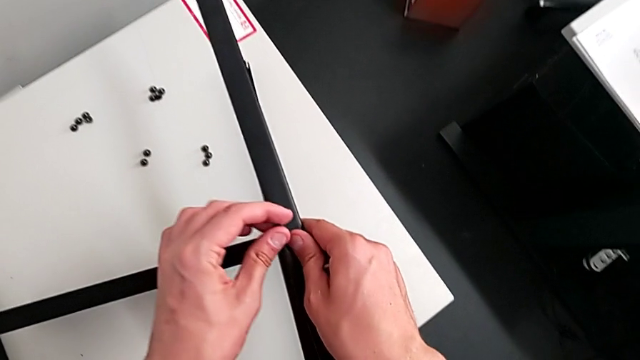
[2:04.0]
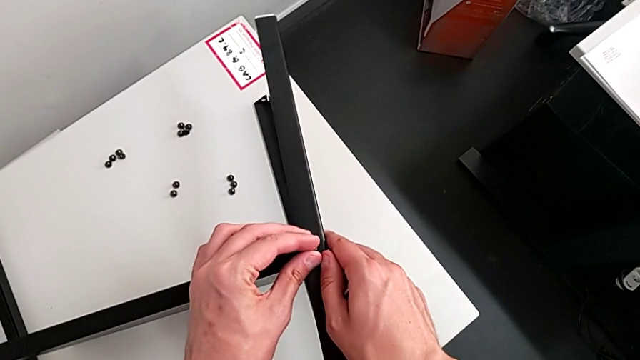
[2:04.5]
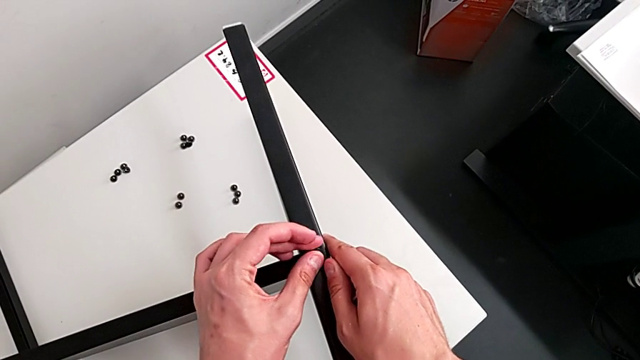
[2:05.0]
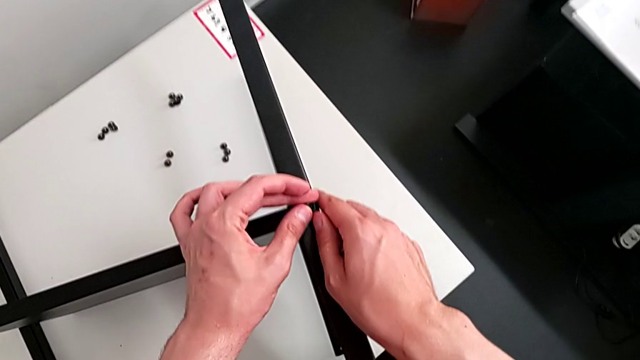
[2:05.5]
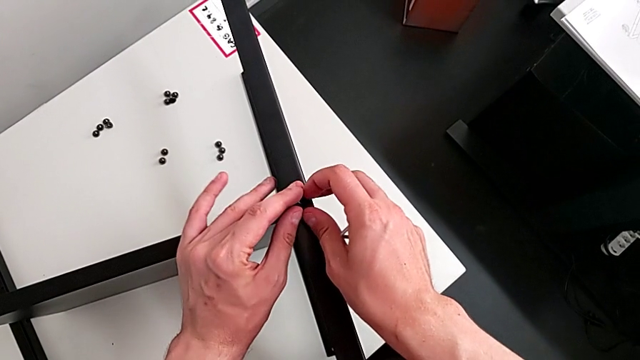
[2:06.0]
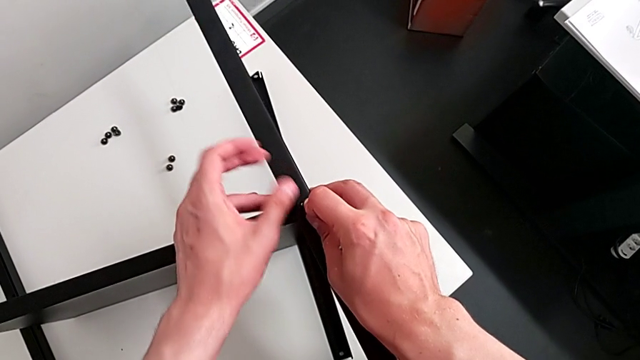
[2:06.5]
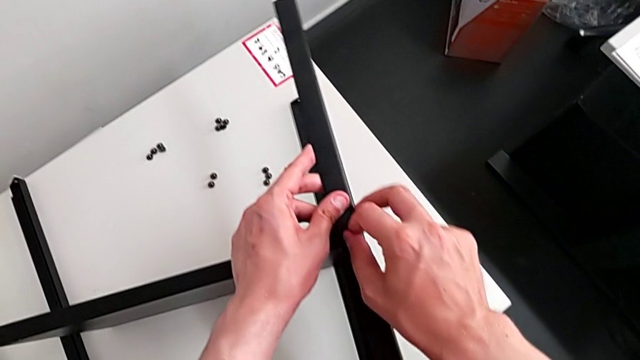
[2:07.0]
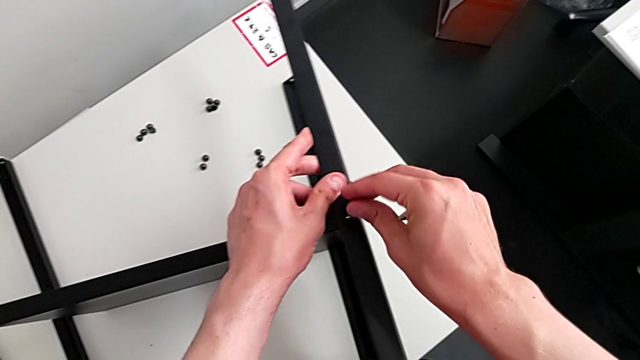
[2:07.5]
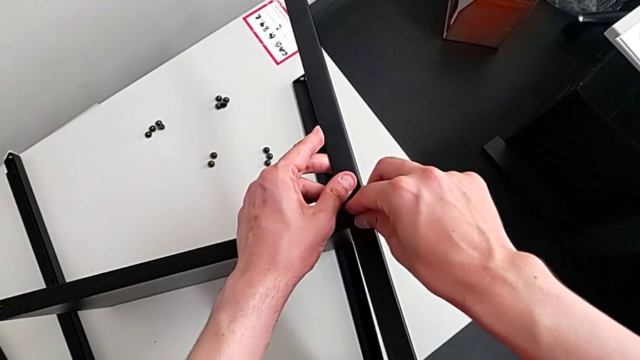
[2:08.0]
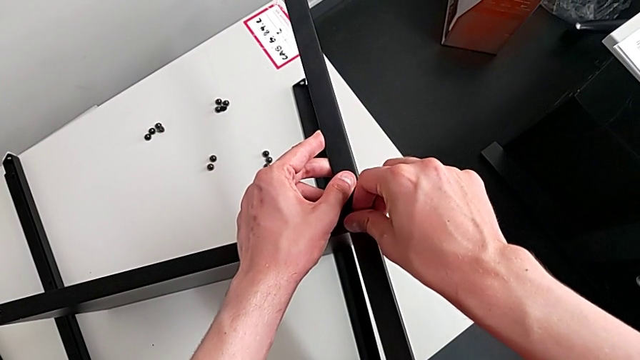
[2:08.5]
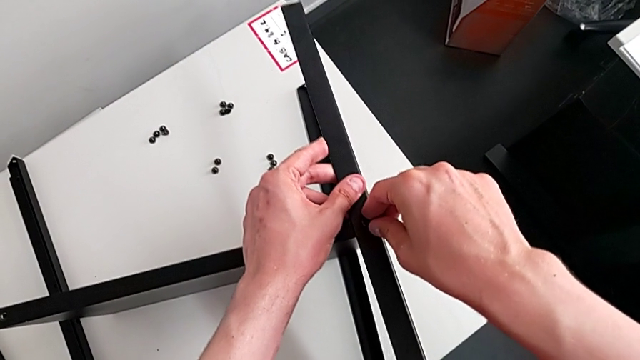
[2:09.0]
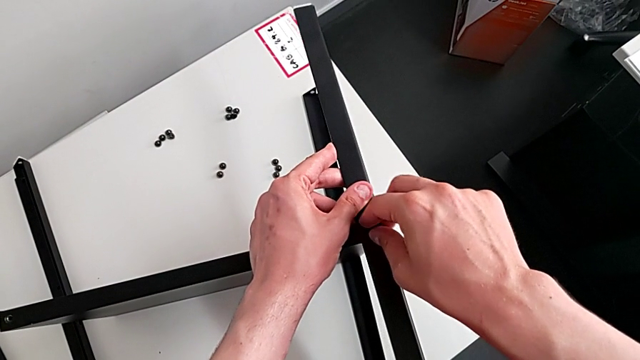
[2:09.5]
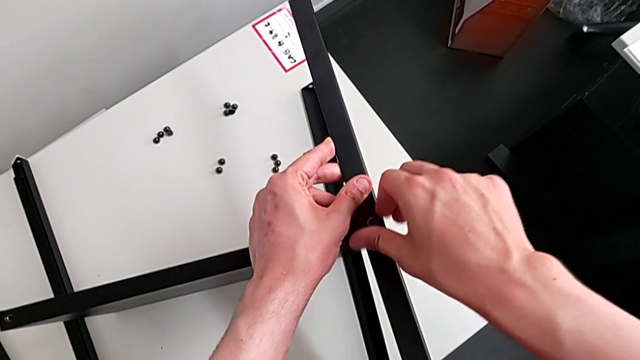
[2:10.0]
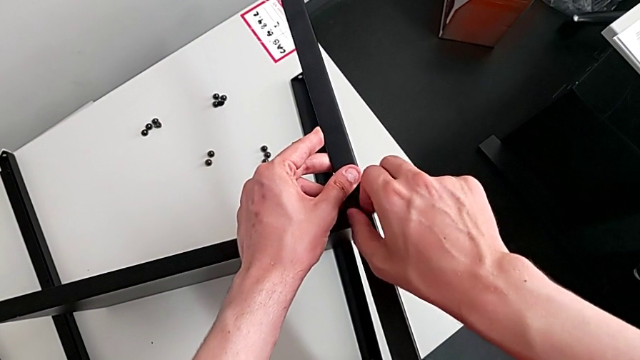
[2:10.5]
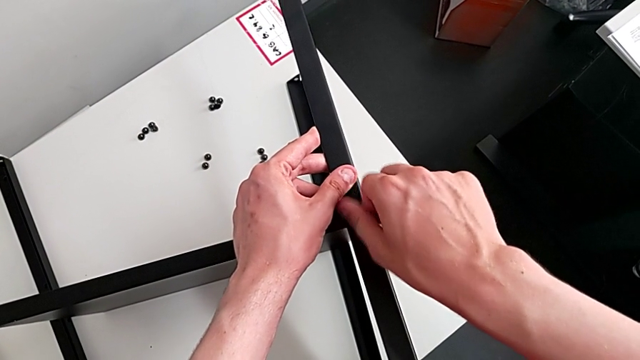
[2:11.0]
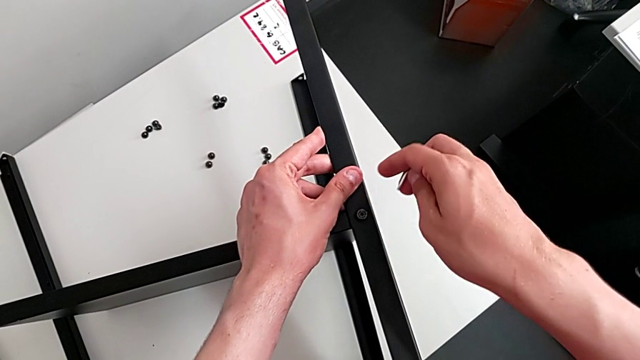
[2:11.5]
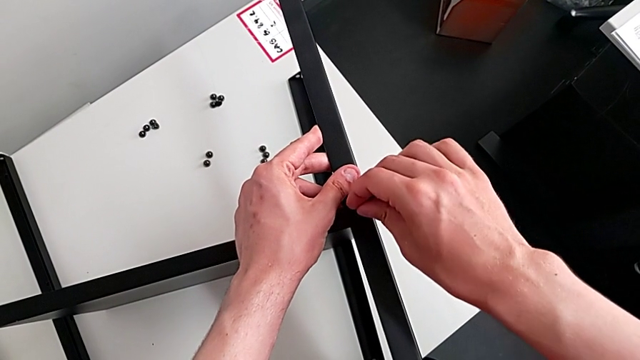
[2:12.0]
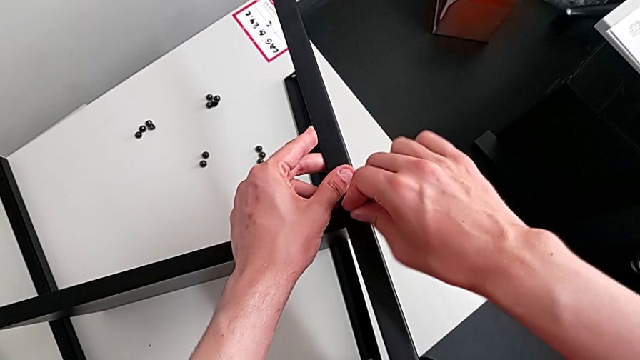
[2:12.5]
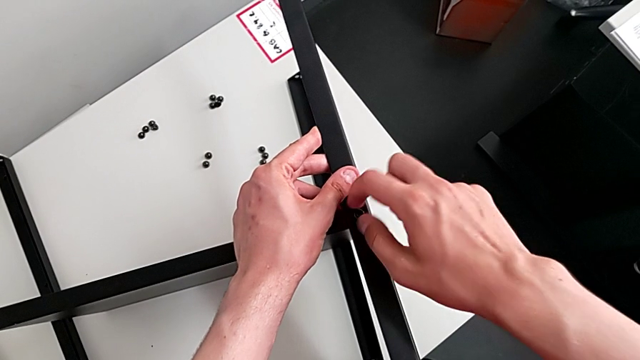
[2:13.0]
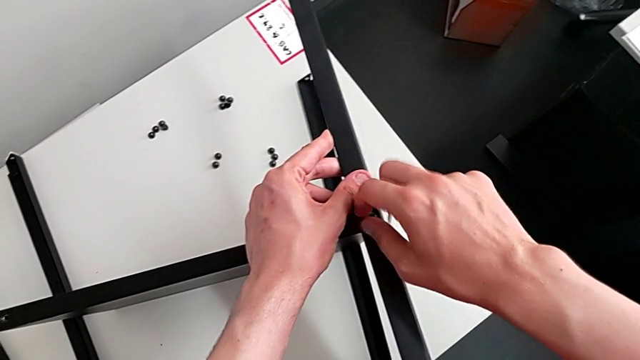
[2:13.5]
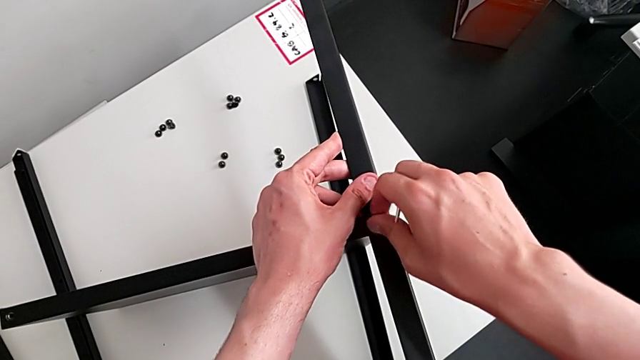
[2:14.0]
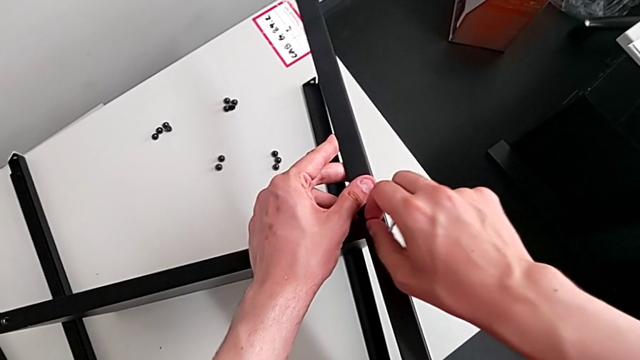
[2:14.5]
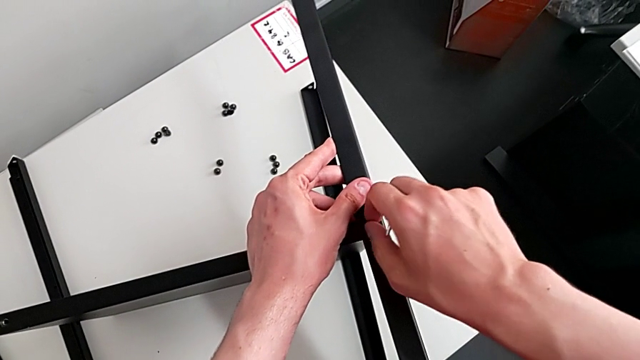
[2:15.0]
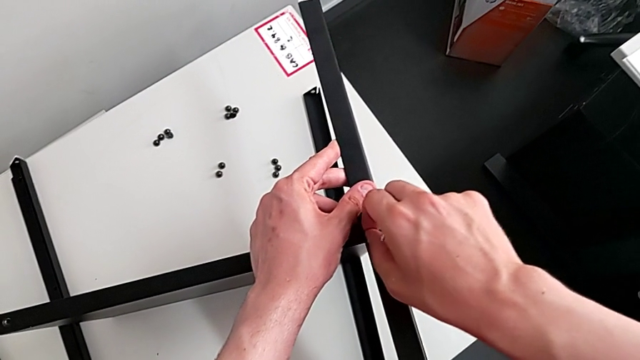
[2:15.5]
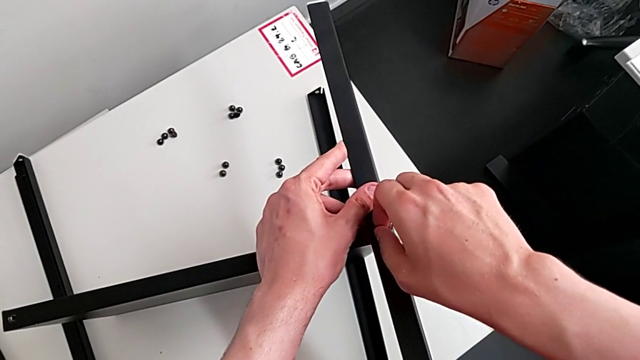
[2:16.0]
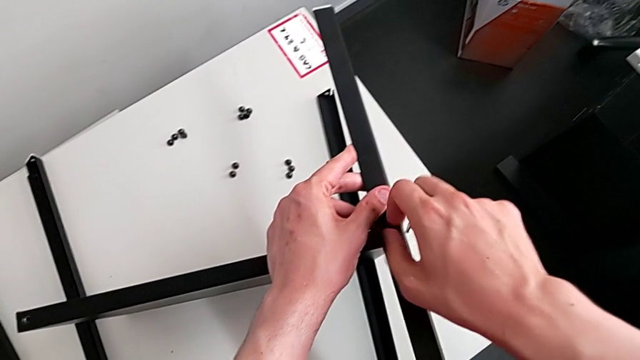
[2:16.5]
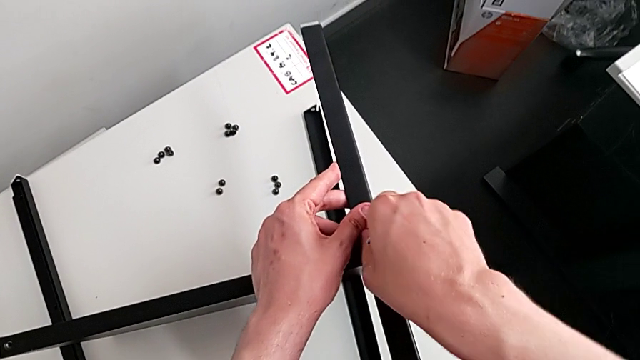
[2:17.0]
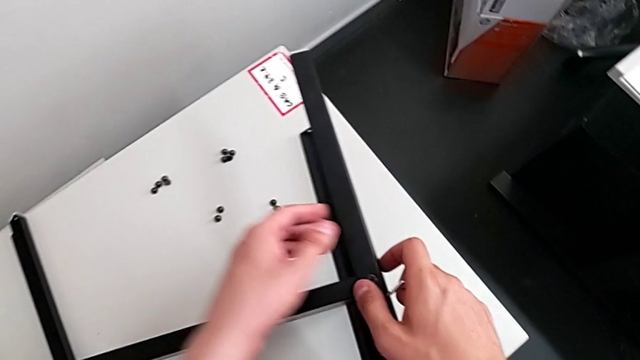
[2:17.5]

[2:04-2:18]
The camera wearer is assembling the table with the furniture. They keep grabbing the hex socket head, screw it, insert the Allen wrench, screw the hex socket head and withdraw the Allen wrench.

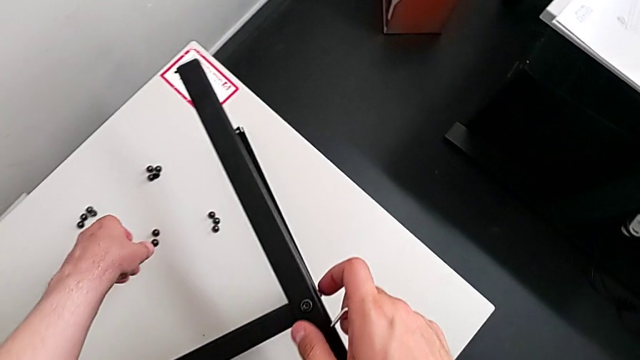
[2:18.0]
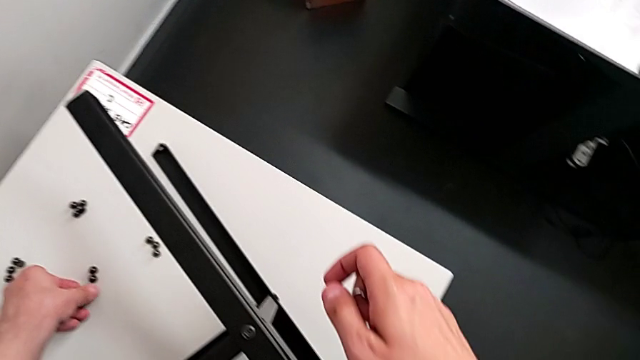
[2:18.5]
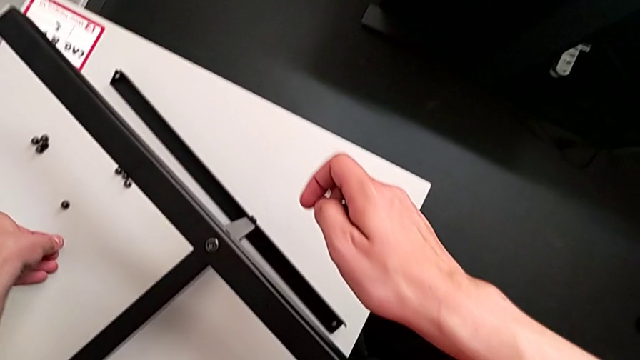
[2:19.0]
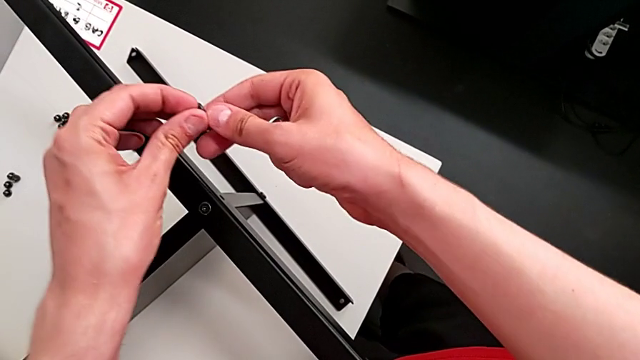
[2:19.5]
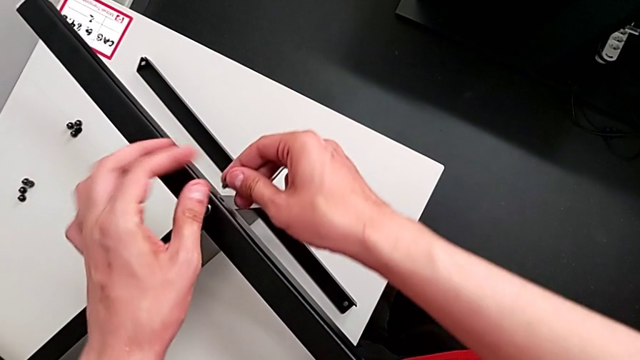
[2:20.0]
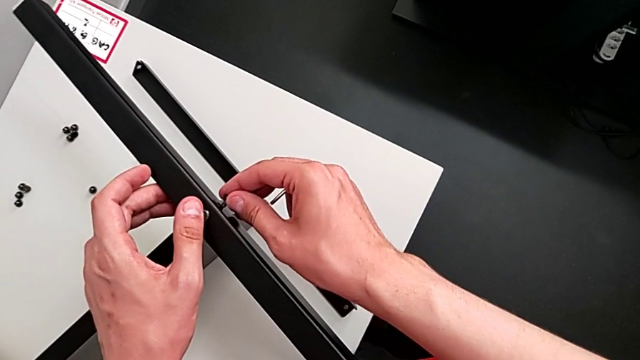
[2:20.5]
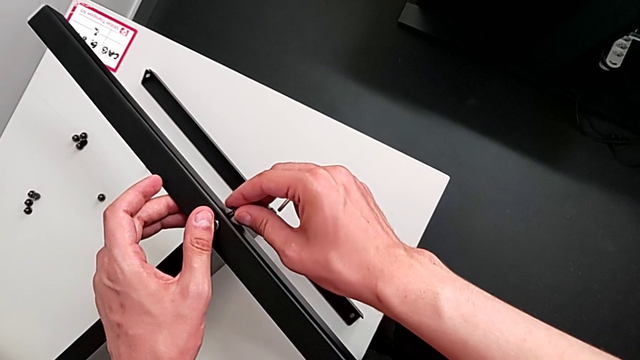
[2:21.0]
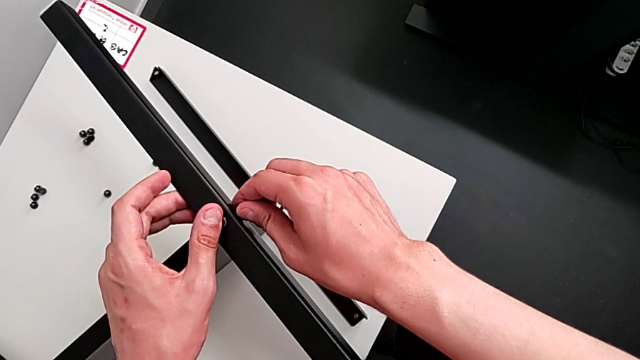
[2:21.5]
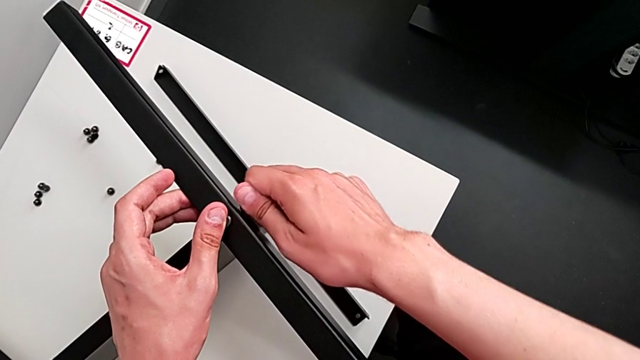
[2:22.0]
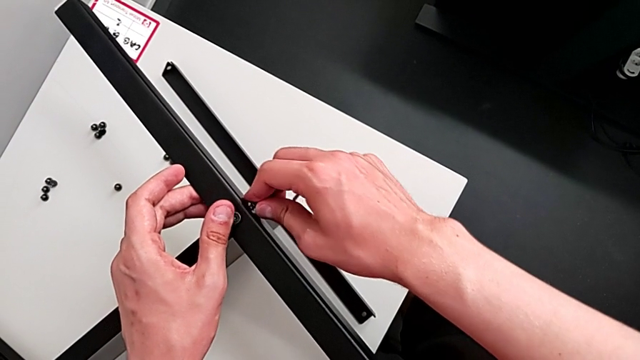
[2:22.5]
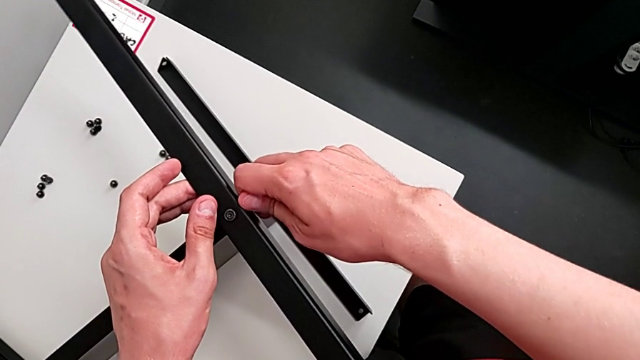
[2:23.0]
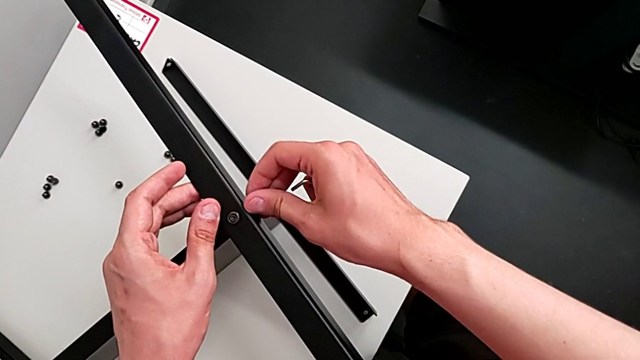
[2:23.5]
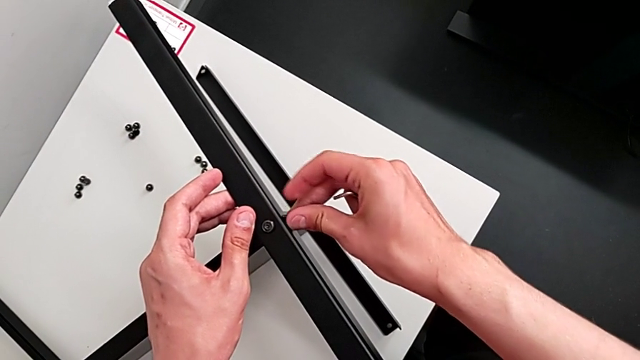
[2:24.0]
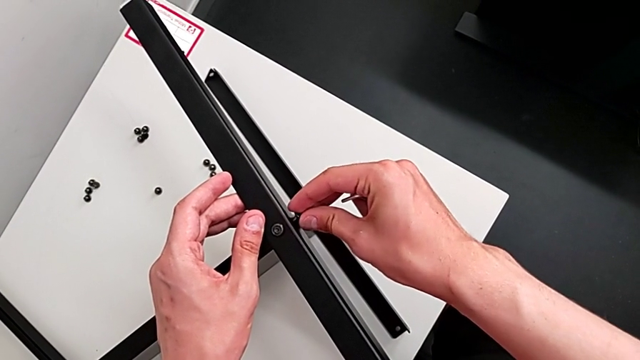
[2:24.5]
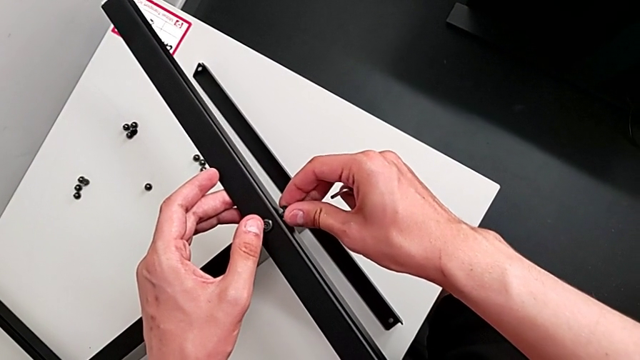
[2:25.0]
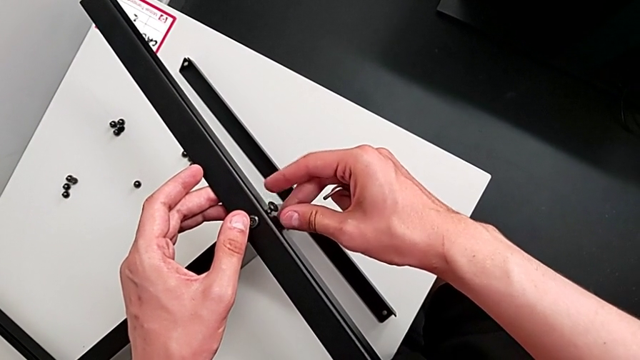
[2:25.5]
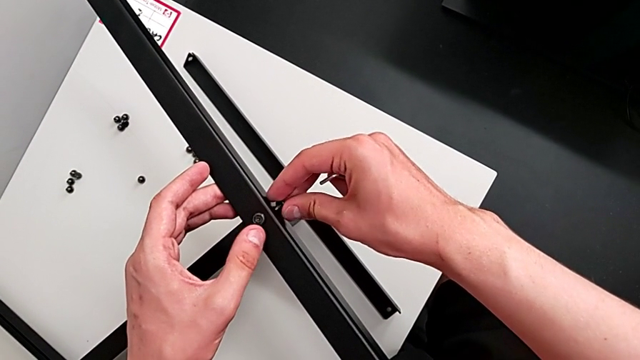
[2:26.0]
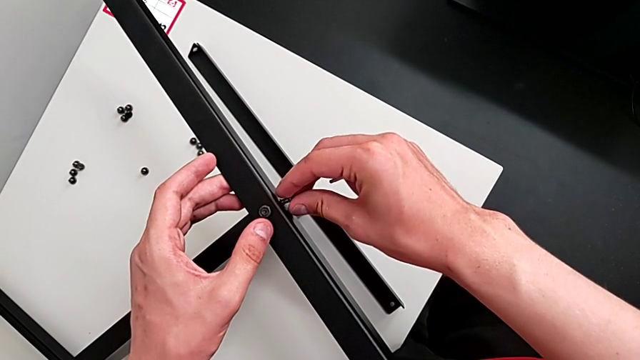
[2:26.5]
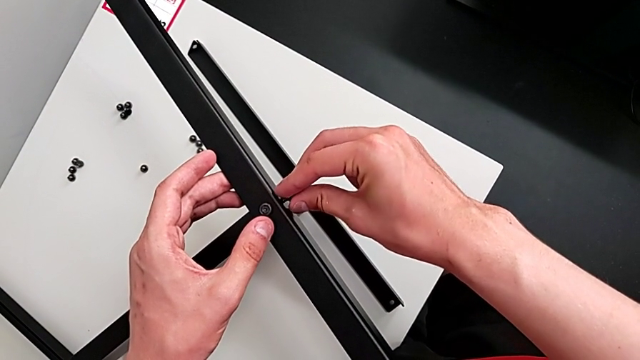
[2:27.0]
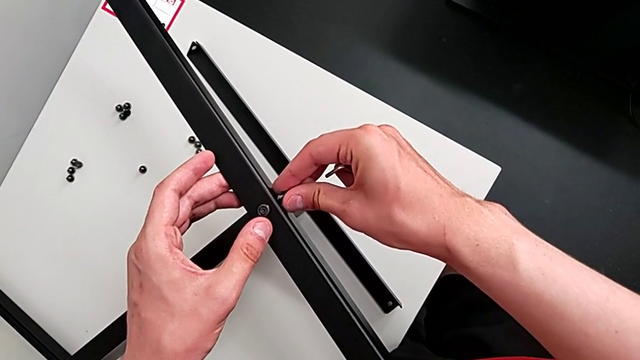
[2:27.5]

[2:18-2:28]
The camera wearer is assembling the table with the furniture. They grab the hex socket head, insert it and begin to screw it.
